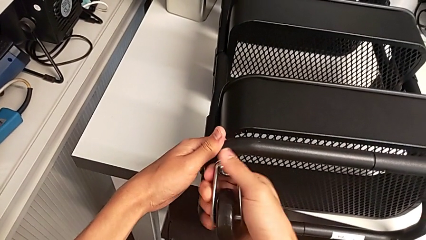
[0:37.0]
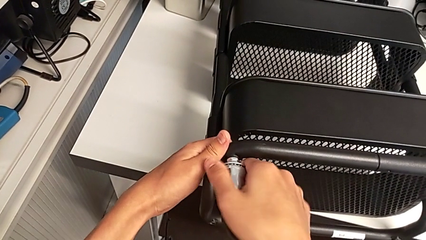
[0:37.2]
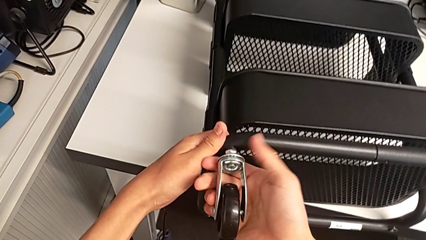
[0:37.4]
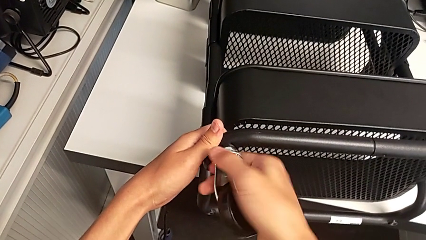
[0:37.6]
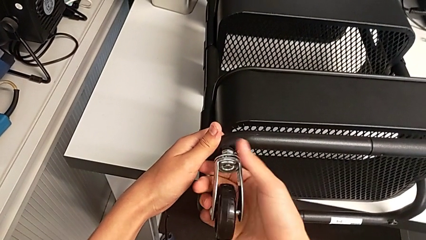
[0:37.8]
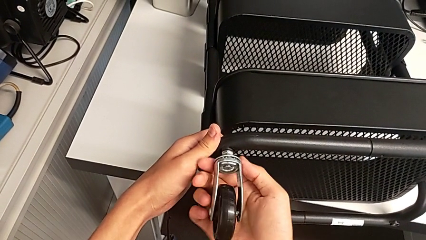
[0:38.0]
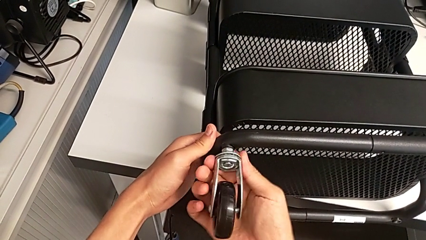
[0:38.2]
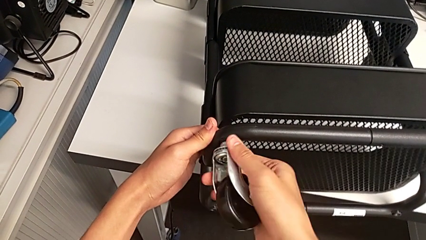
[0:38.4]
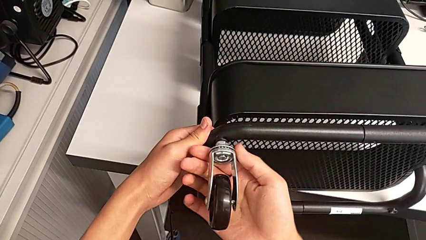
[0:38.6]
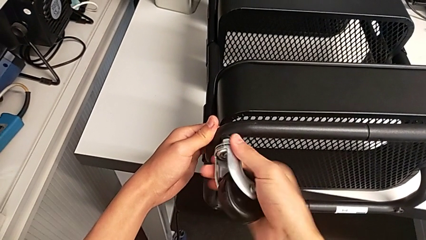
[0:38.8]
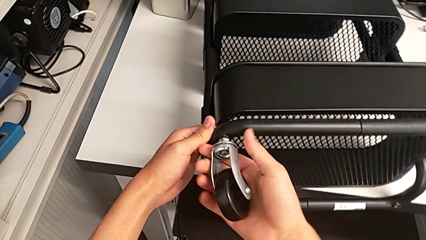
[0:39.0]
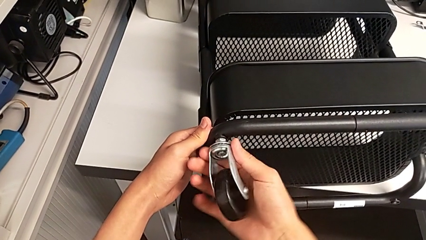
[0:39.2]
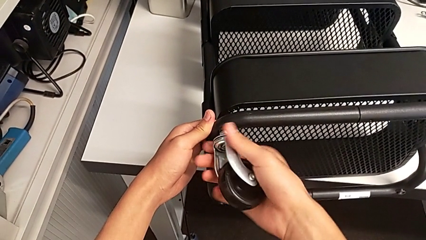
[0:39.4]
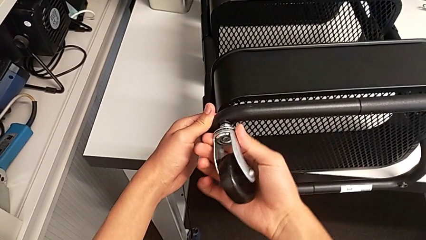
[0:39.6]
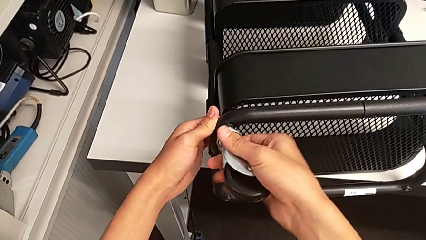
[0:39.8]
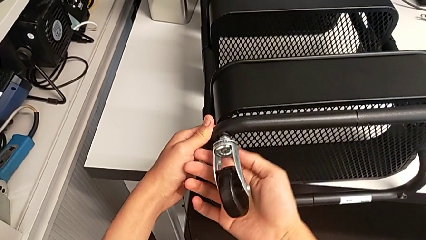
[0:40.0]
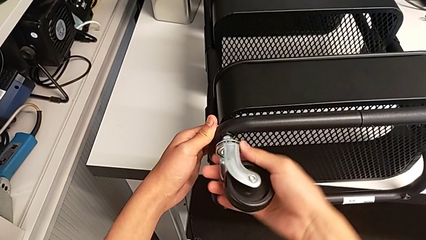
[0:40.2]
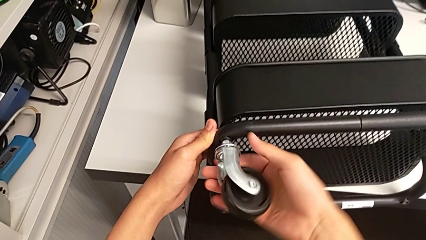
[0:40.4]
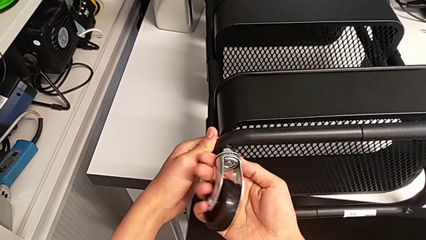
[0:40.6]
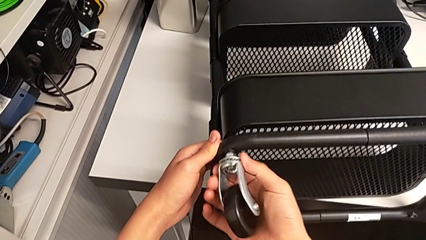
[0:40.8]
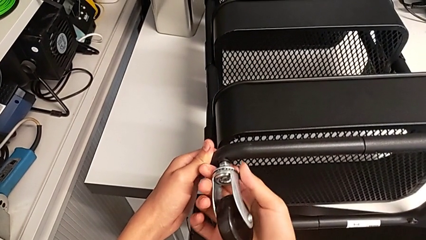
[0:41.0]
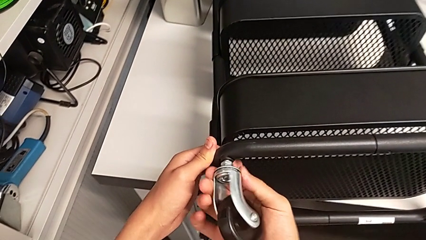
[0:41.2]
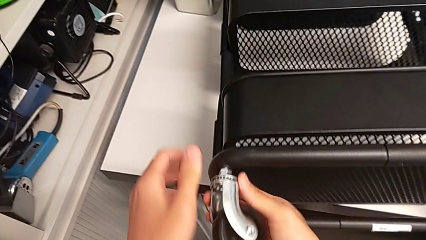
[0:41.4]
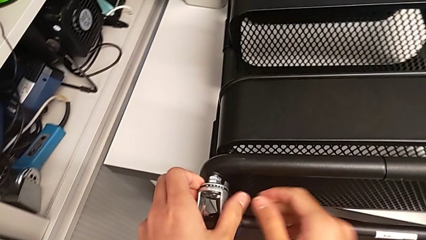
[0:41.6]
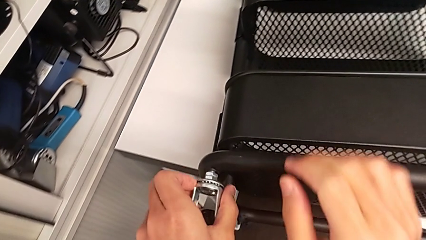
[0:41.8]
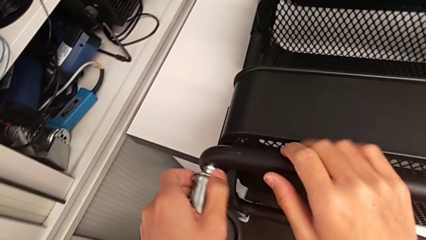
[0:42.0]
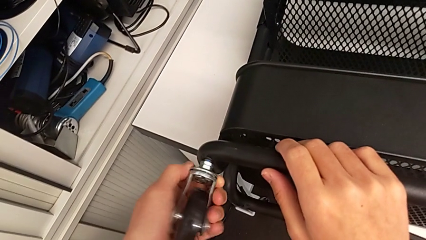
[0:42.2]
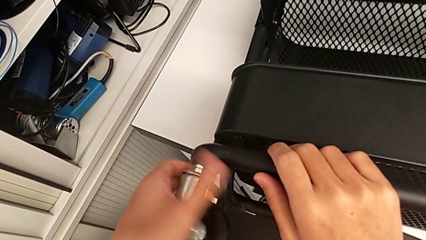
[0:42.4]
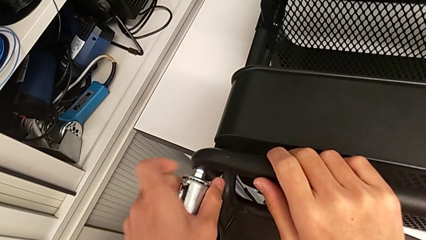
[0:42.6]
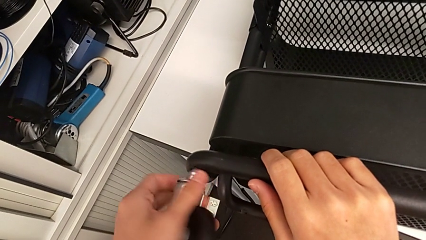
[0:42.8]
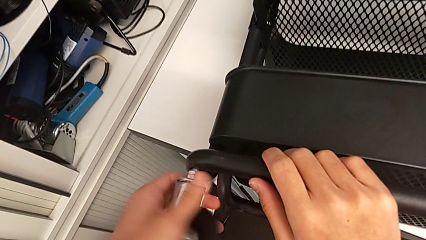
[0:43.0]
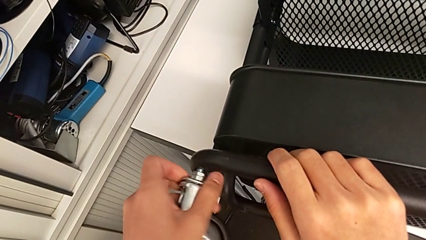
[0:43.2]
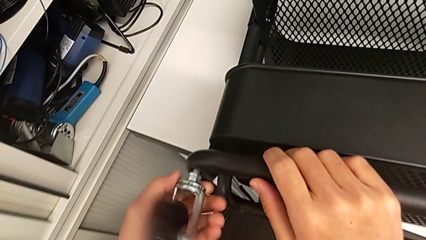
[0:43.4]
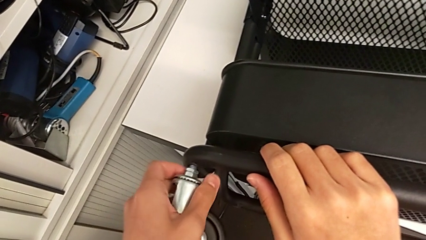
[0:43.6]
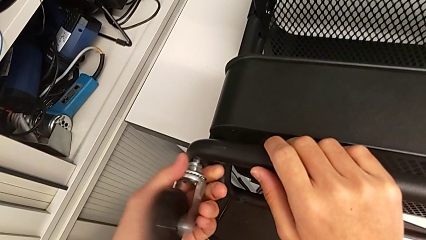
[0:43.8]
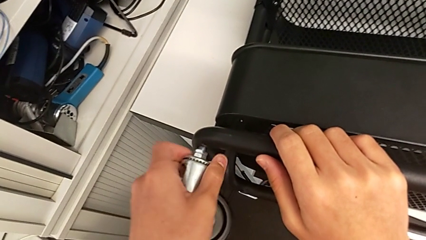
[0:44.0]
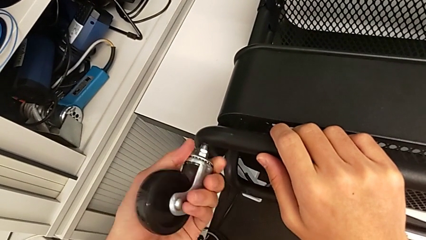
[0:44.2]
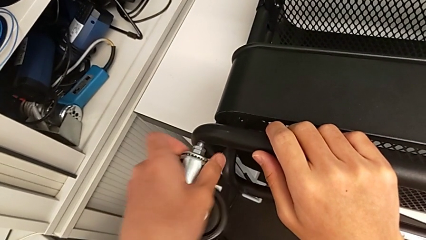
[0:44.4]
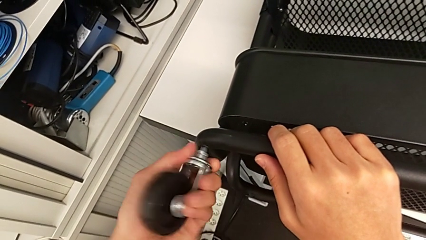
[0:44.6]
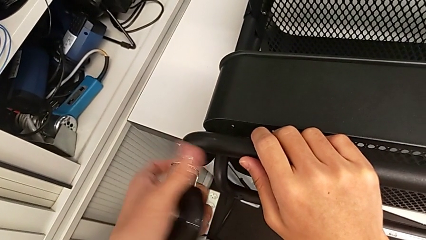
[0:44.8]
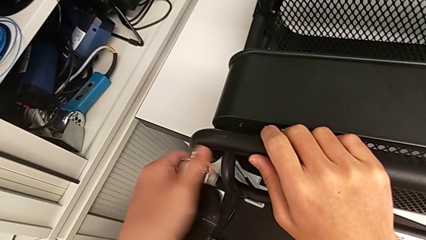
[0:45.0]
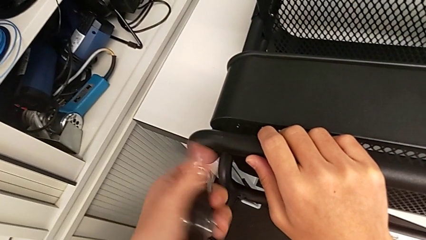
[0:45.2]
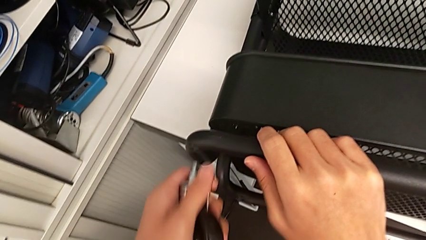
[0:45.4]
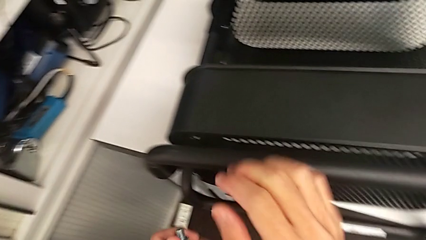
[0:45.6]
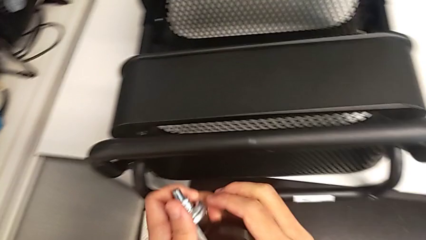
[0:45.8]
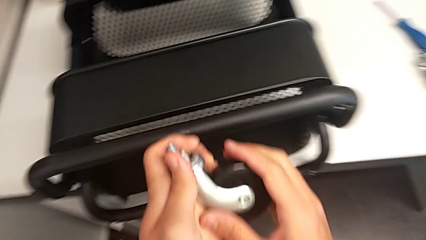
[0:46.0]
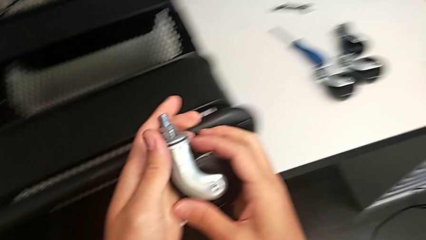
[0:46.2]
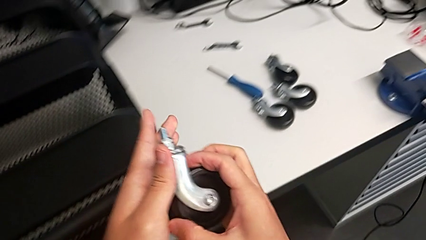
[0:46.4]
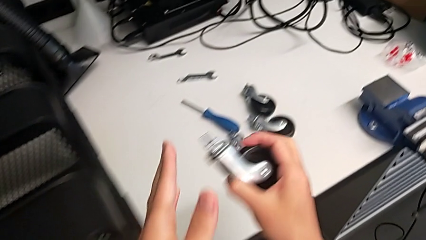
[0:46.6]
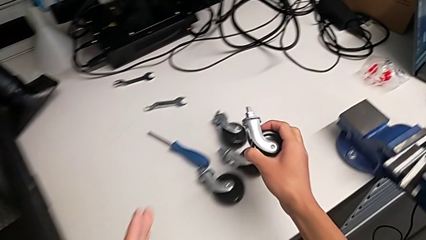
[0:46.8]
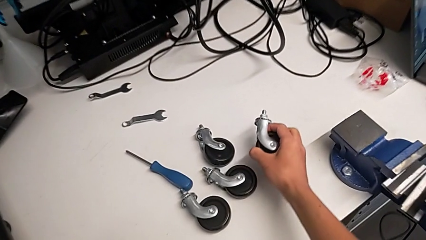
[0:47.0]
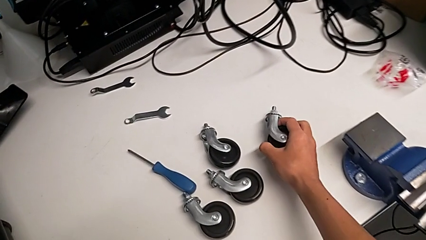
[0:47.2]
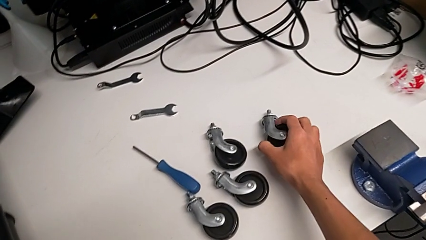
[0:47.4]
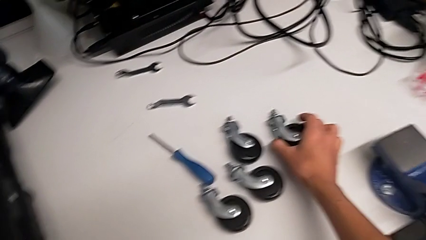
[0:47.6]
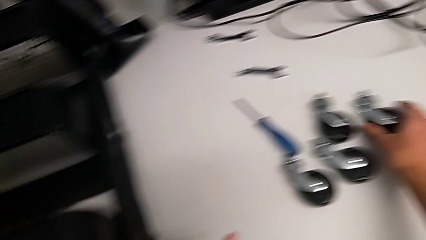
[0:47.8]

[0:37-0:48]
The camera wearer is disassembling the left wheels. They unscrew the fourth wheel, disassemble it and place it.

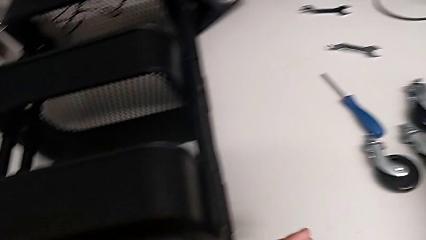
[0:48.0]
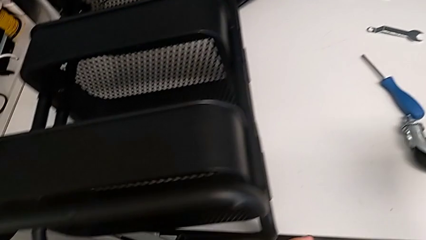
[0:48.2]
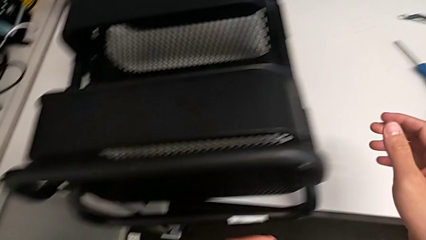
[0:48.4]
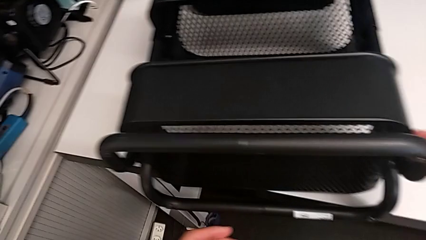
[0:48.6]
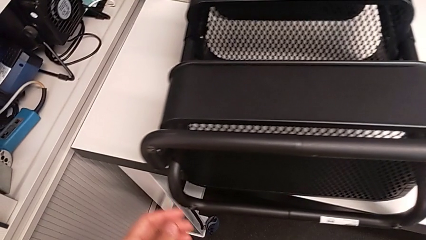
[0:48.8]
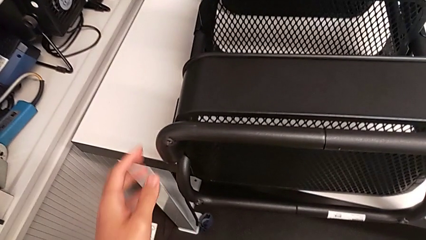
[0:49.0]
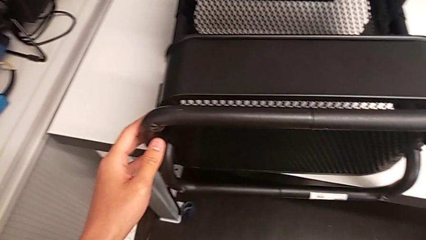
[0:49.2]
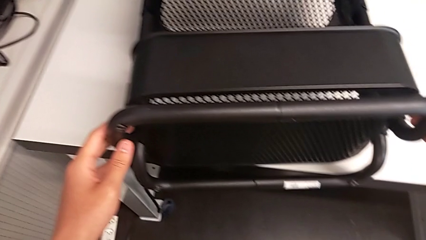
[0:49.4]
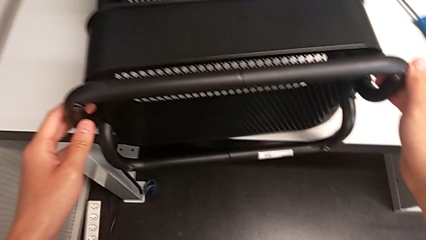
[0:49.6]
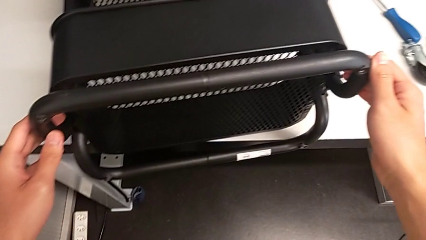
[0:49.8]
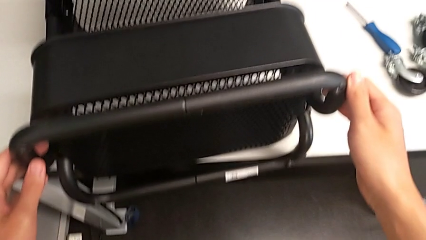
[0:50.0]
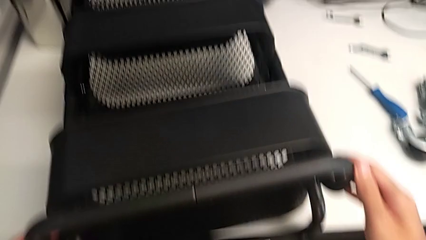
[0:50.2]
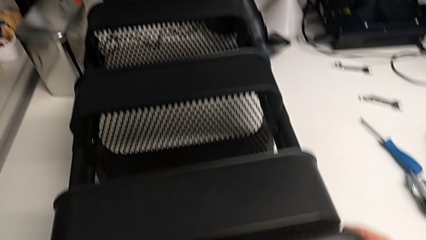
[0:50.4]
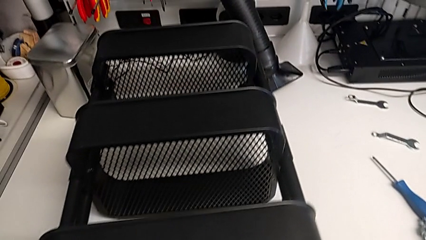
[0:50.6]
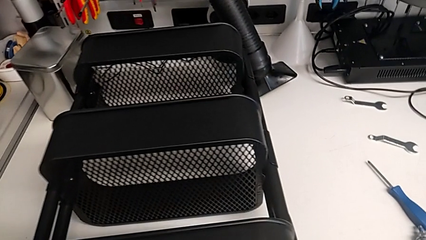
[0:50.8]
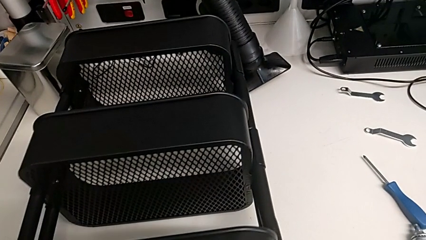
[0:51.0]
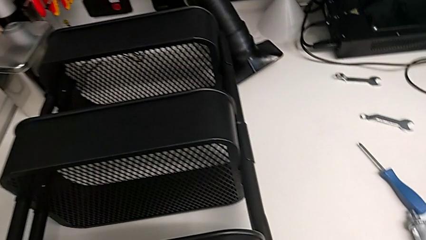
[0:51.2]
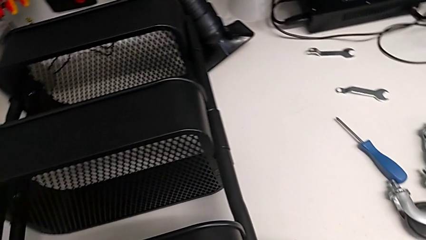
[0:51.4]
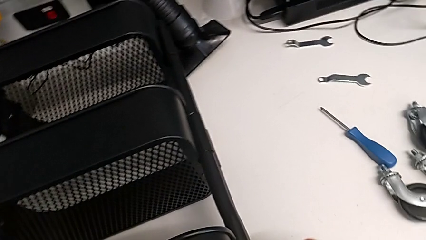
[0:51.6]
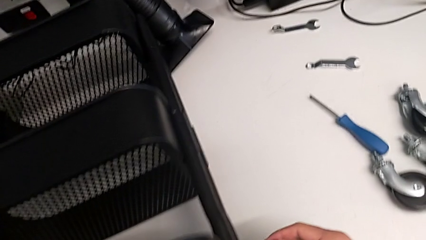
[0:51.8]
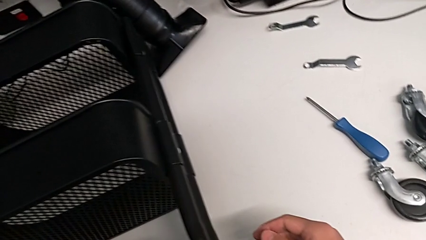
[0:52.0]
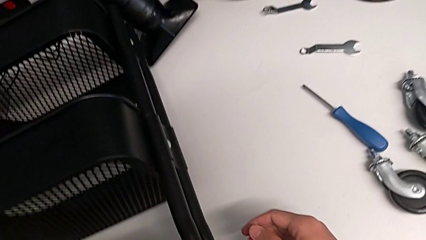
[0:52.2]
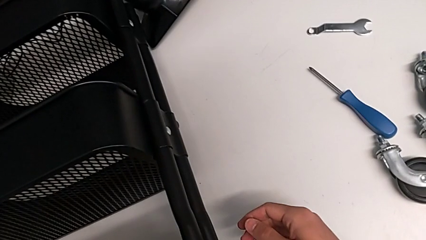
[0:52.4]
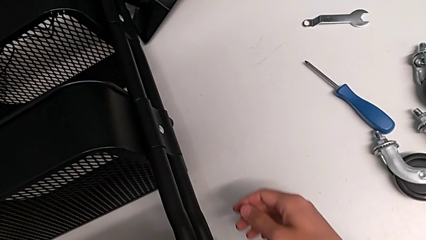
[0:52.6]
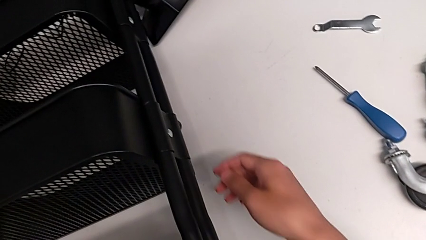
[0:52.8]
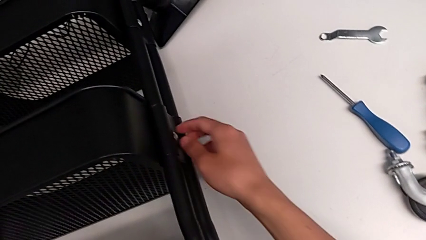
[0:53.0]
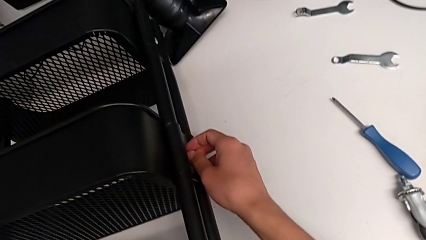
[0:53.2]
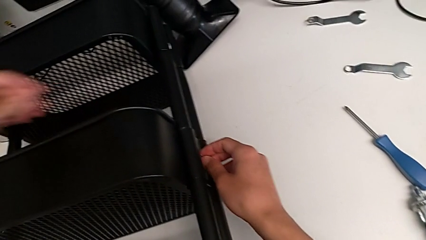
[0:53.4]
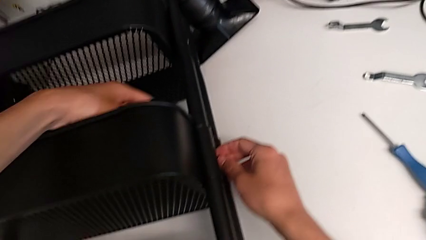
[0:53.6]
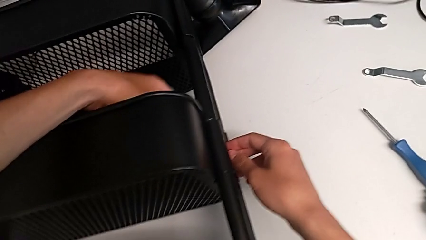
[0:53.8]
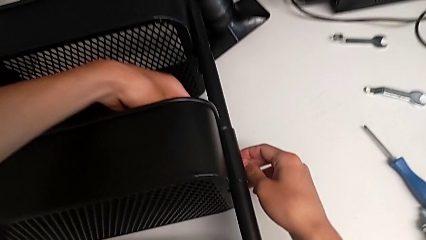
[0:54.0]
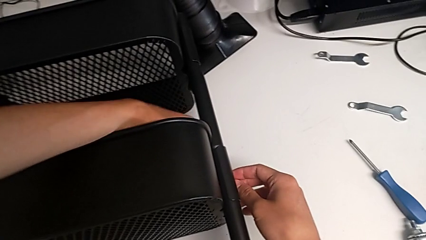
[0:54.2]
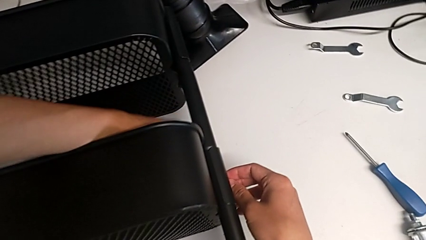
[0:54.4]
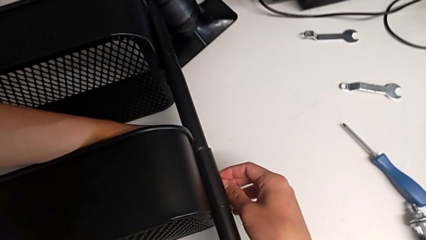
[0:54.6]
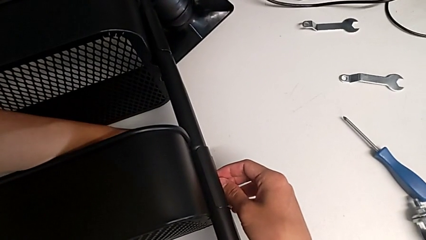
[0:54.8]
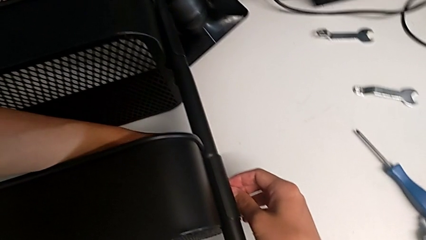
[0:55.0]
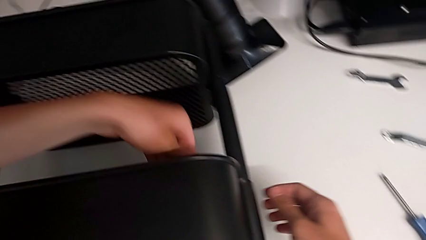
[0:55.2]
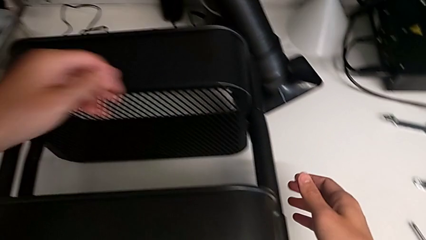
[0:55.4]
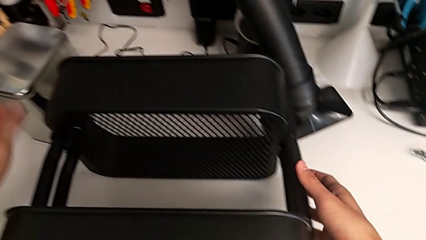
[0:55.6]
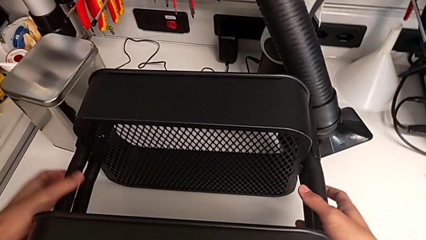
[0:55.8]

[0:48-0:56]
The camera wearer is disassembling the top grid tray. They approach the utility cart, grab the utility cart, approach the leg and grab the leg.
